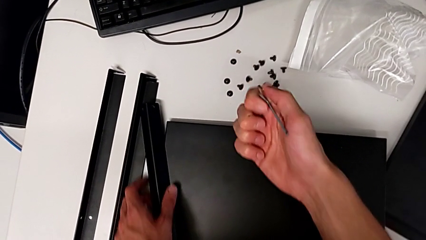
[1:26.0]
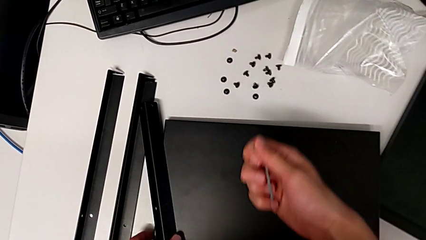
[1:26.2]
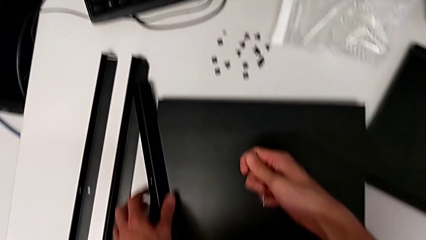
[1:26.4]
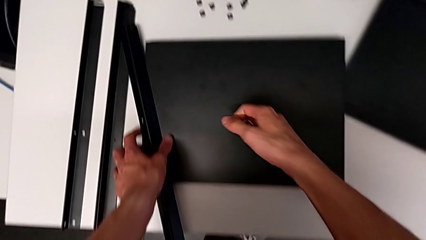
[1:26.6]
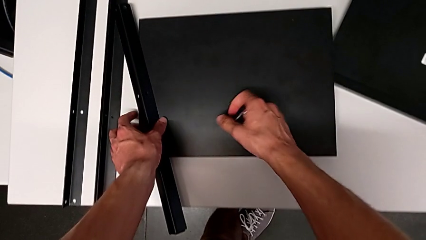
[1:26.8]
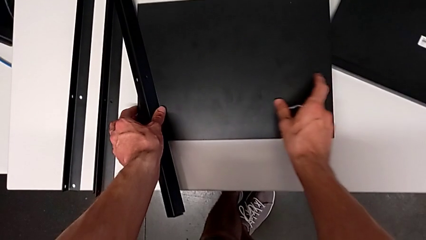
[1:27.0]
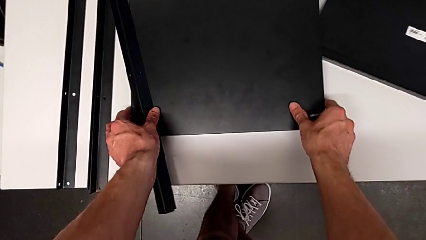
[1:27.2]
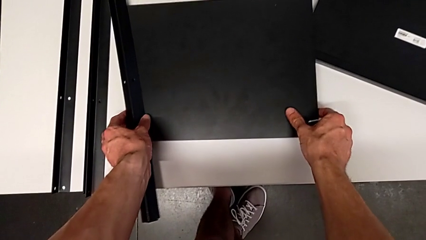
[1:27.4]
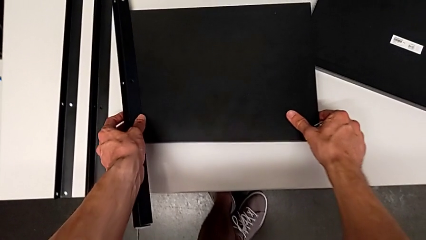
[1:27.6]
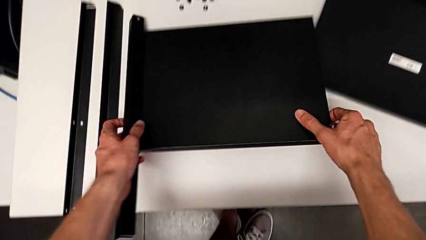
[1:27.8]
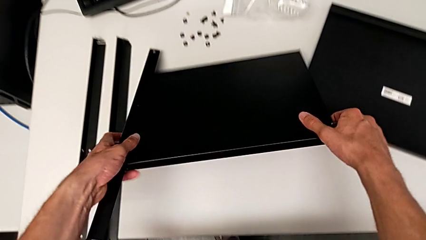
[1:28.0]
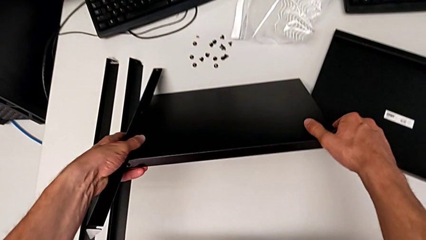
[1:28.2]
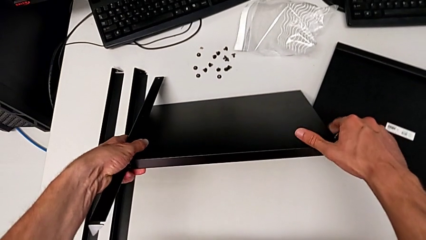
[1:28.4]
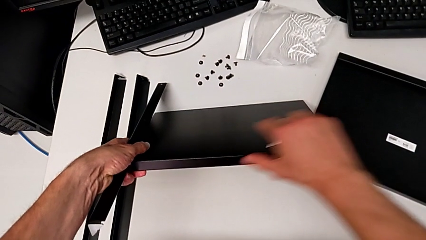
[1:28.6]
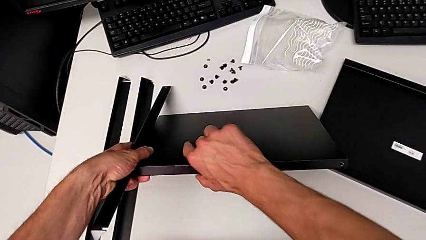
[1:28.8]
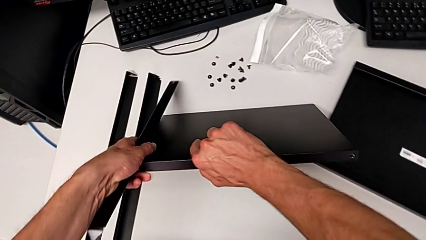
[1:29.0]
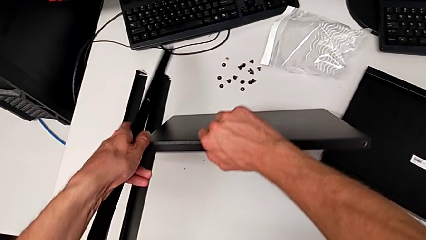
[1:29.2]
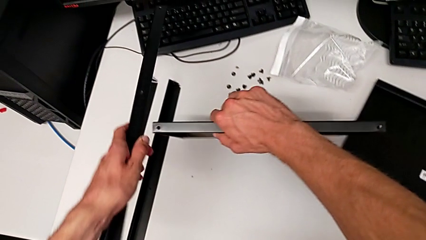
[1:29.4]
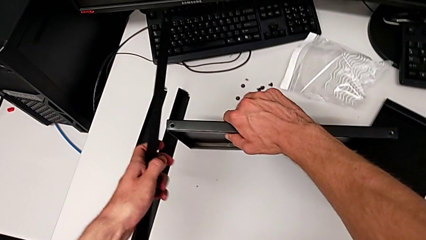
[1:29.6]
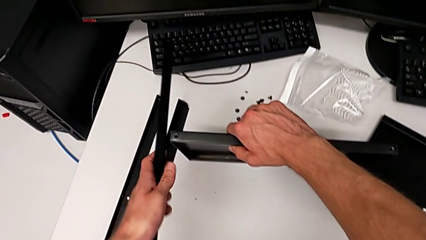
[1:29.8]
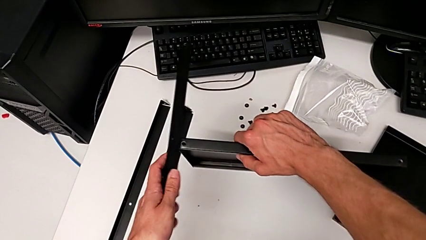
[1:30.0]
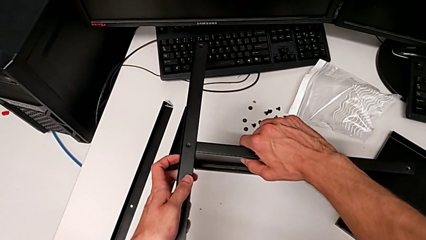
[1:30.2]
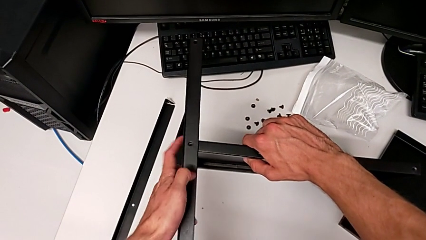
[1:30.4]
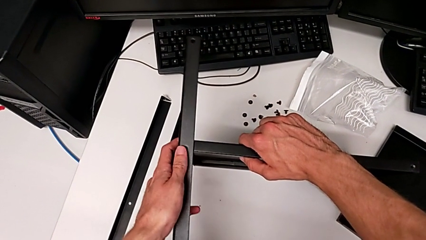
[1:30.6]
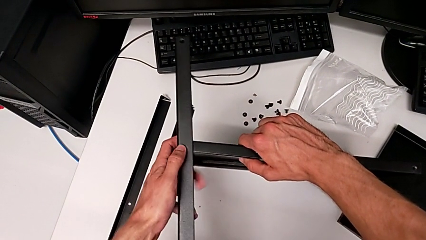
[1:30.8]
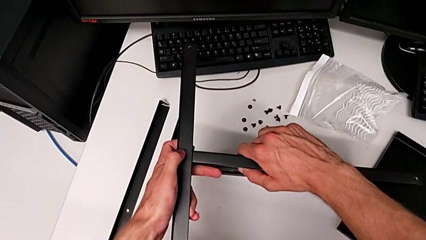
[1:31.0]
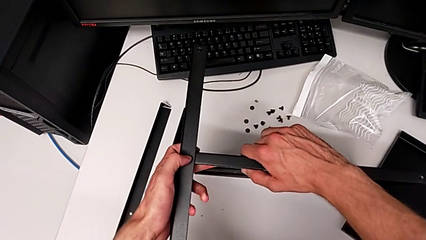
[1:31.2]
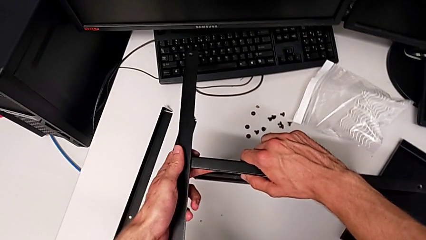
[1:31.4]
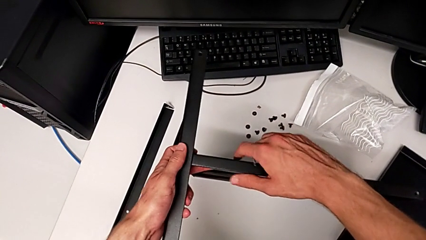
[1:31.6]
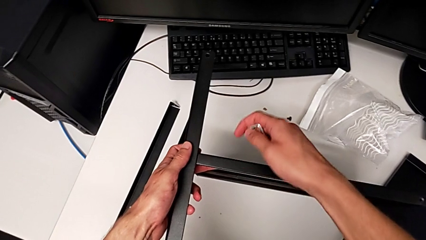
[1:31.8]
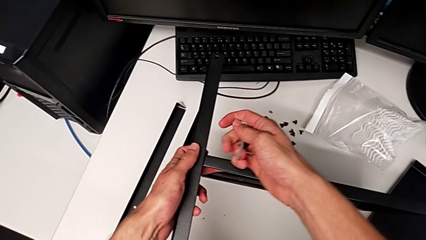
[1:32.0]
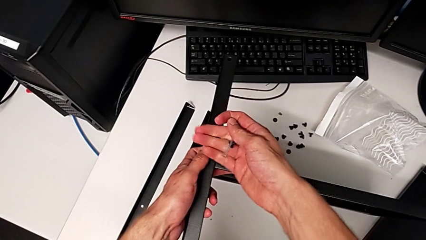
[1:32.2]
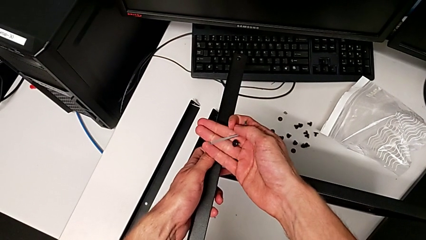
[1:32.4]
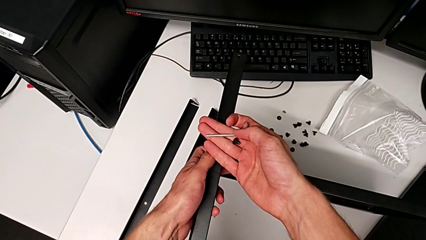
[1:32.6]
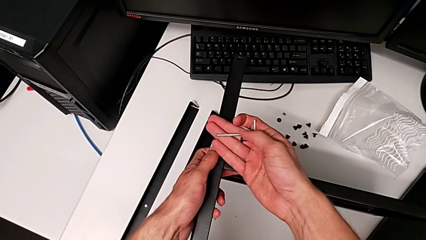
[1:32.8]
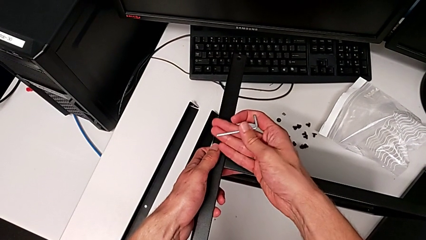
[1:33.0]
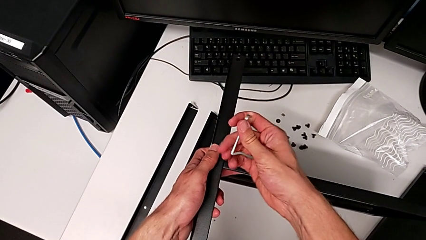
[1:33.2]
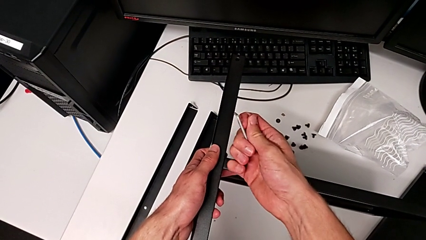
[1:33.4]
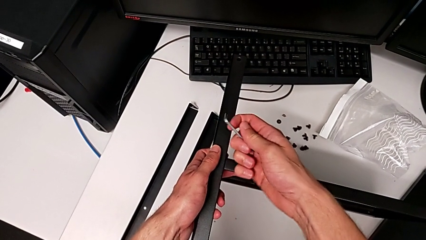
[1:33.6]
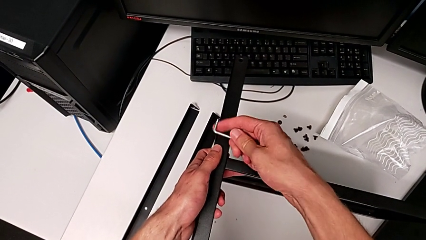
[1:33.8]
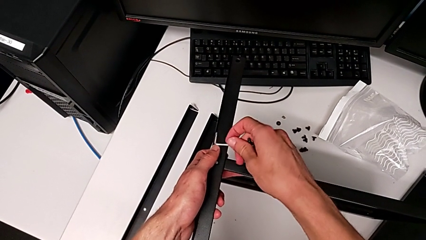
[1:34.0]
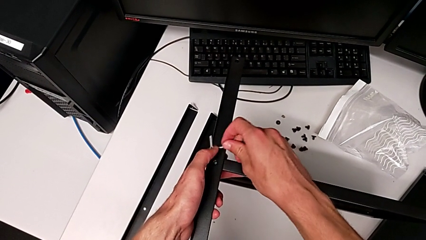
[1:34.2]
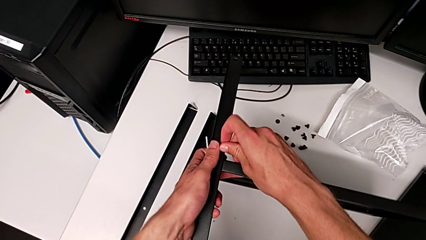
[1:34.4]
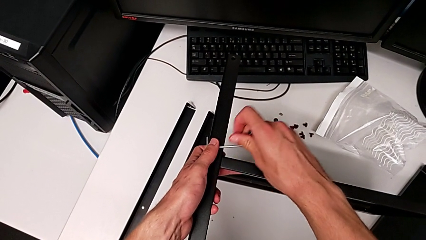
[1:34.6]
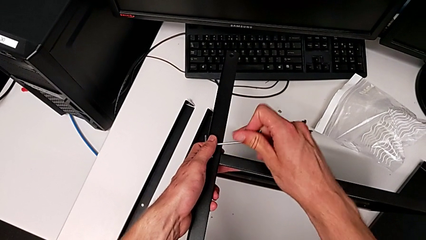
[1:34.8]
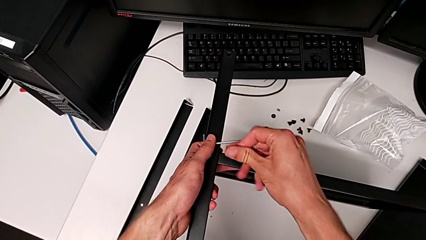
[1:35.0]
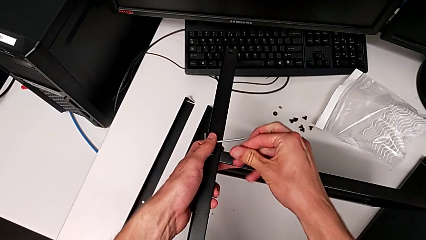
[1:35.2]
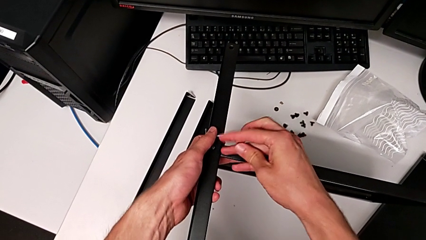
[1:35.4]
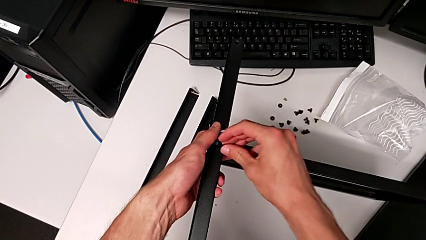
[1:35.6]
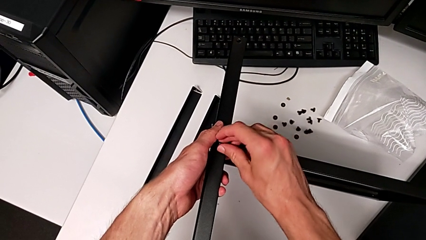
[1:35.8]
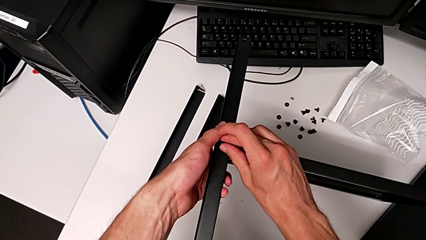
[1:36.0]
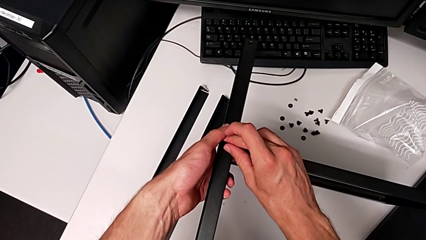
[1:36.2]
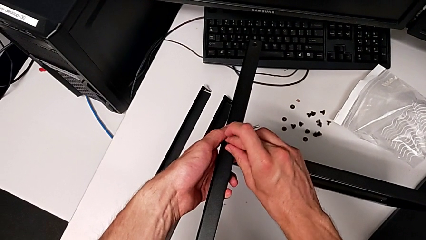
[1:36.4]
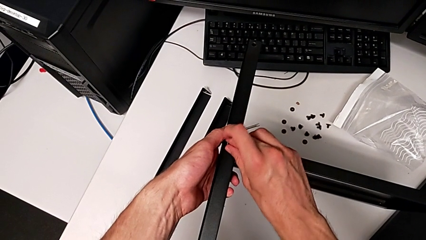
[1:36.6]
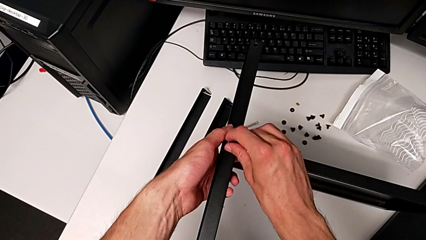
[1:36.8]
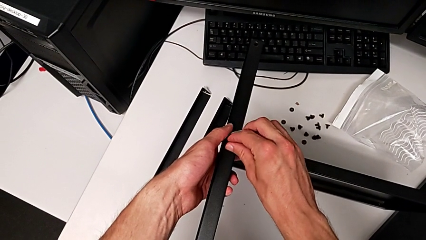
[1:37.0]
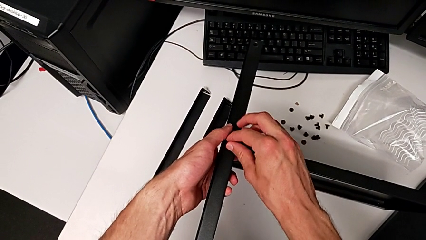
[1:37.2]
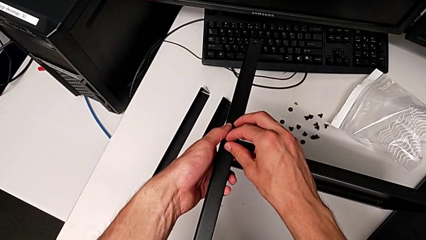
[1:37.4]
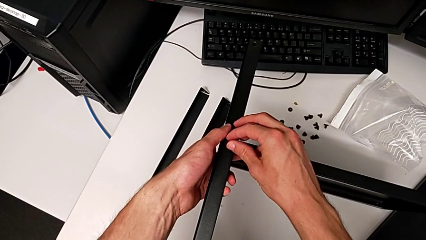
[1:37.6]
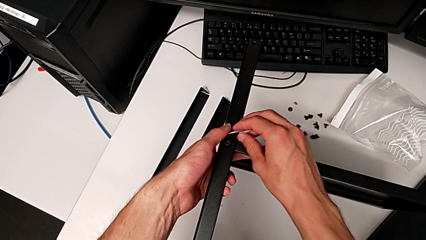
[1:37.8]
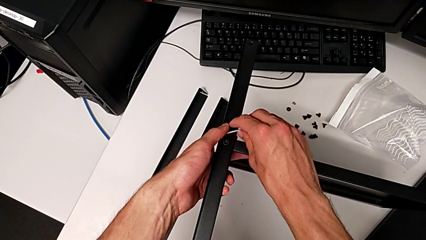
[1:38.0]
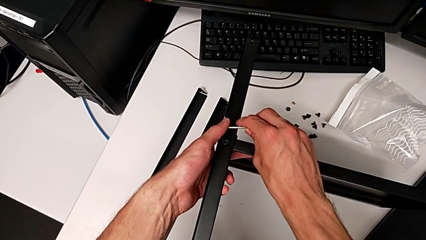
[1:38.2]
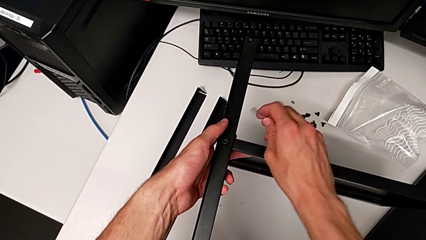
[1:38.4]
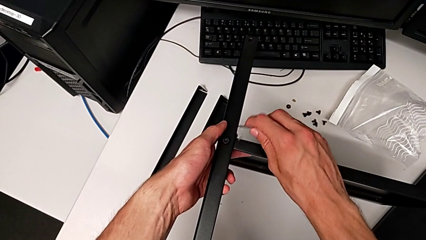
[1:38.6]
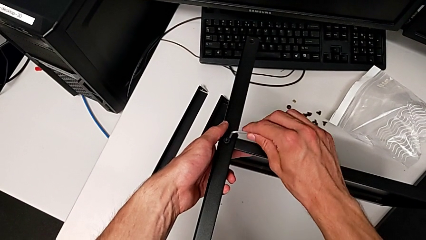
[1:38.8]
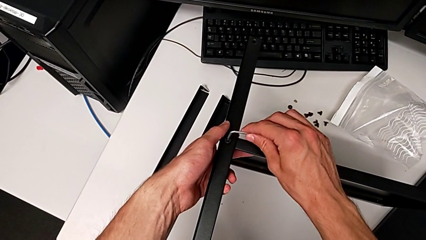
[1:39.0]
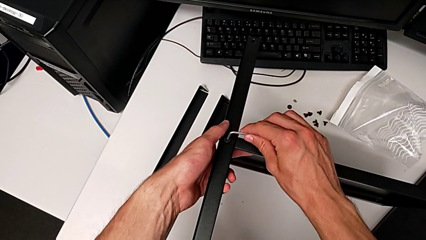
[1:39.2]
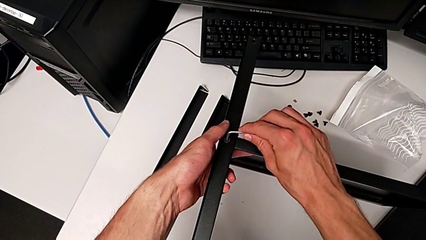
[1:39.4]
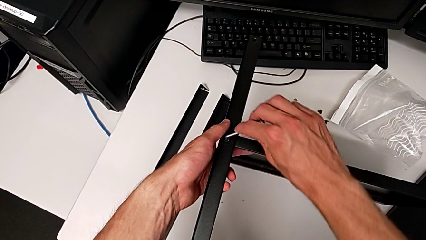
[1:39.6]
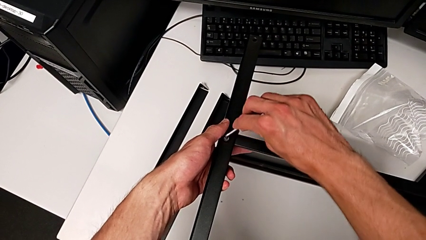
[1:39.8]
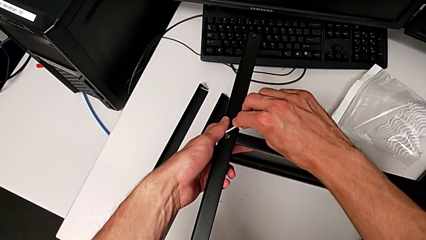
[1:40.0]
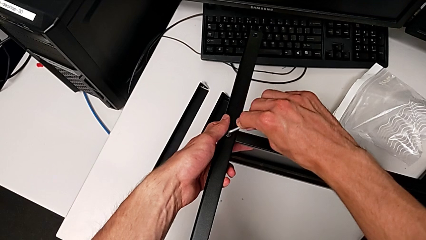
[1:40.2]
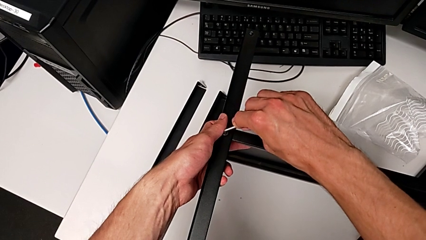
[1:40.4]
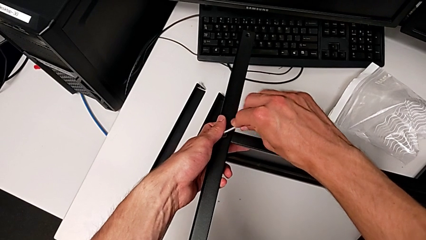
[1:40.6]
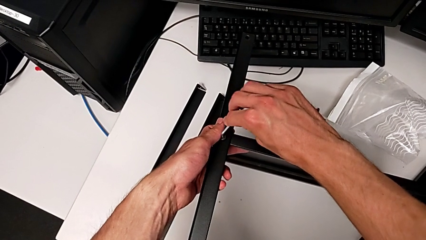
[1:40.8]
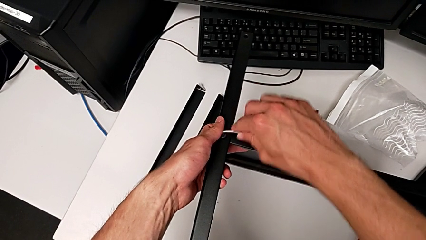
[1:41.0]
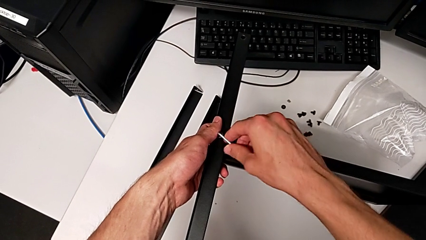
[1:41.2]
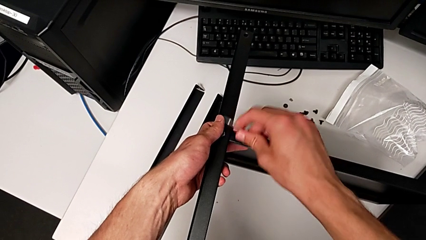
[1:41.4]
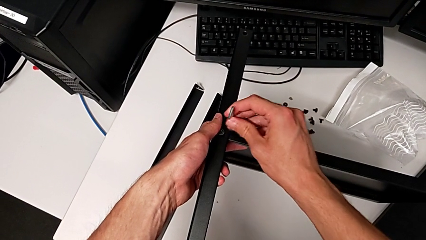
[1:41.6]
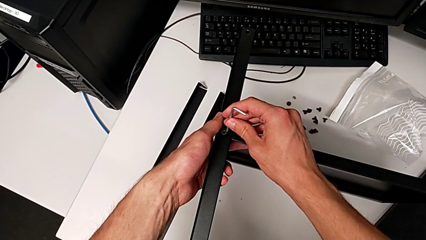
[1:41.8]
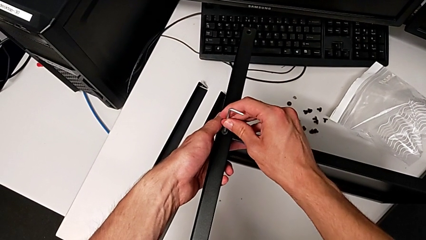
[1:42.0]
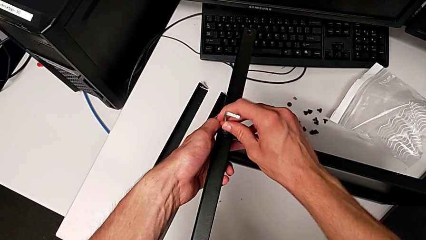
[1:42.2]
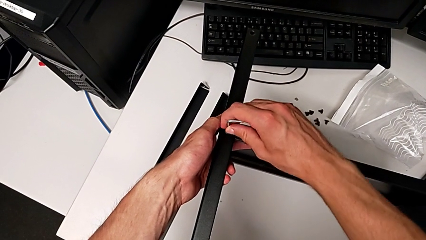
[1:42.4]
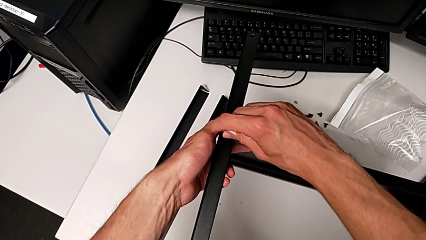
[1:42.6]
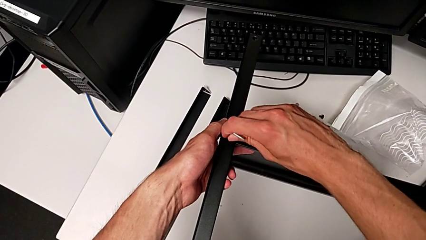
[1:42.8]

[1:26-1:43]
The camera wearer is assembling the first leg to the middle tray. They lift the tray and the leg, align the leg, grab the Allen wrench, insert the hex socket head, grab the Allen wrench, insert it and begin to screw the hex socket head.
